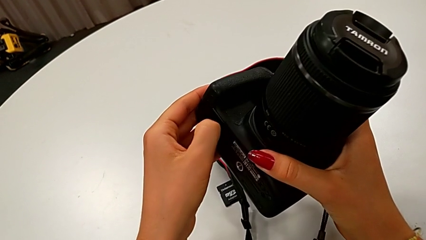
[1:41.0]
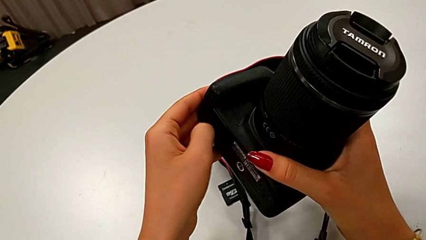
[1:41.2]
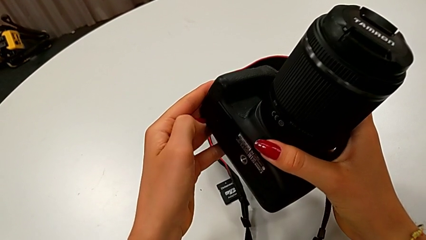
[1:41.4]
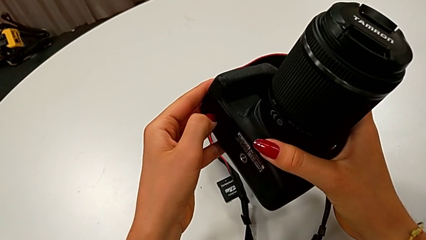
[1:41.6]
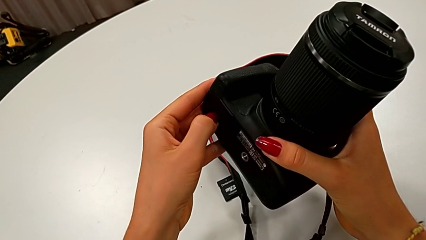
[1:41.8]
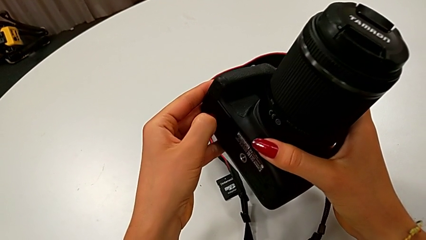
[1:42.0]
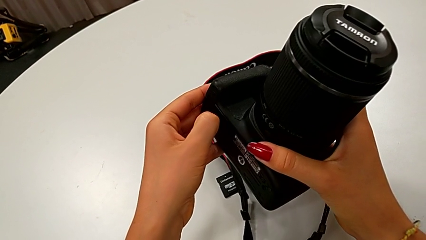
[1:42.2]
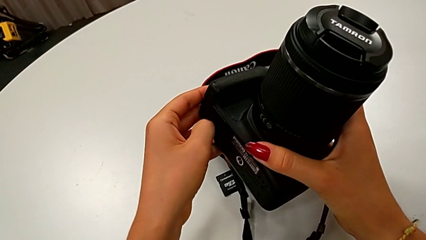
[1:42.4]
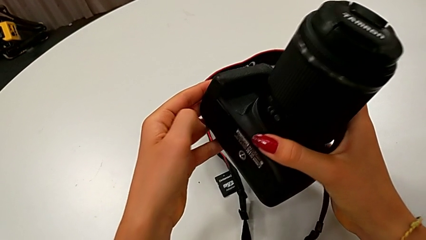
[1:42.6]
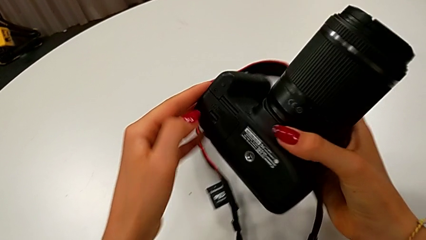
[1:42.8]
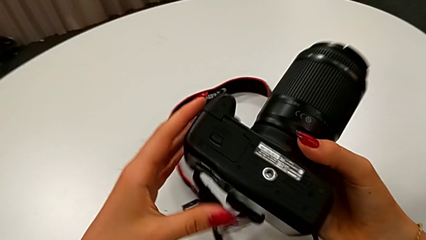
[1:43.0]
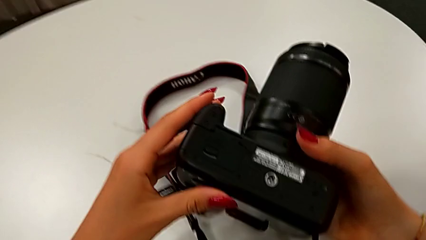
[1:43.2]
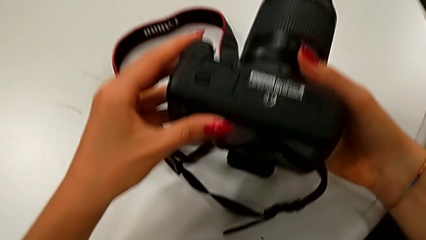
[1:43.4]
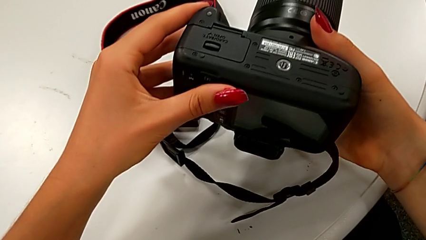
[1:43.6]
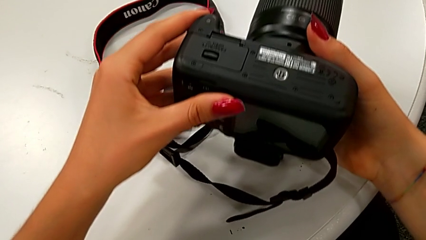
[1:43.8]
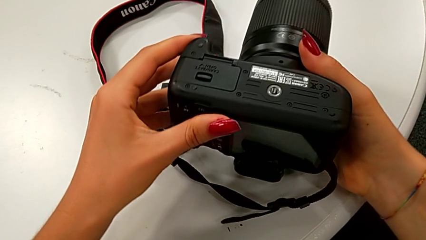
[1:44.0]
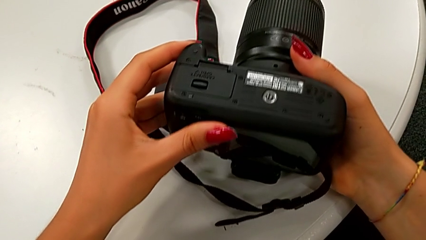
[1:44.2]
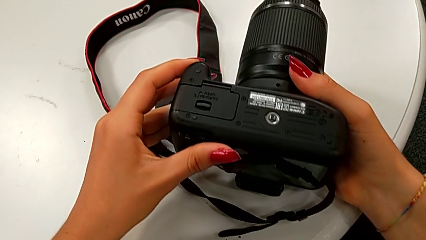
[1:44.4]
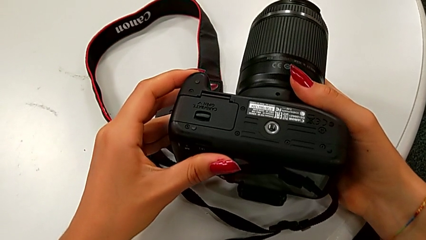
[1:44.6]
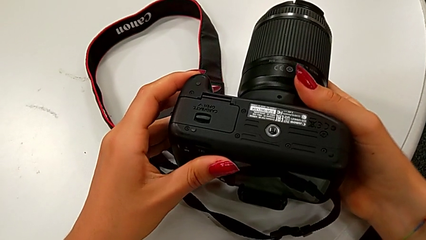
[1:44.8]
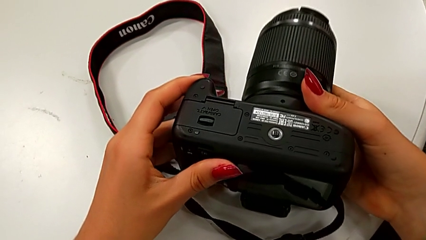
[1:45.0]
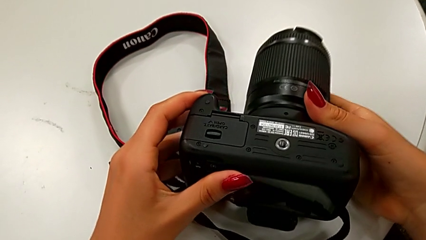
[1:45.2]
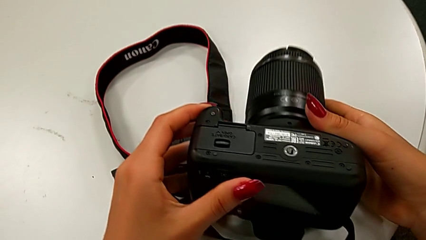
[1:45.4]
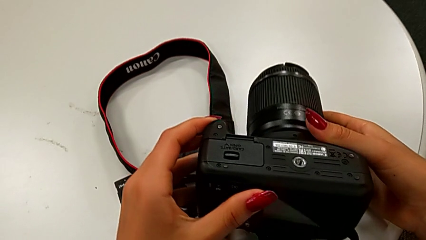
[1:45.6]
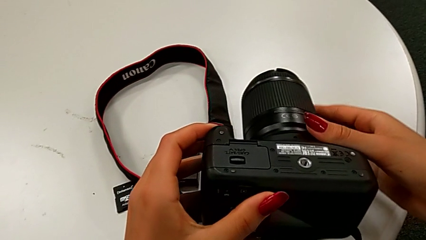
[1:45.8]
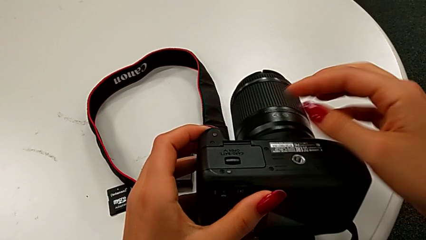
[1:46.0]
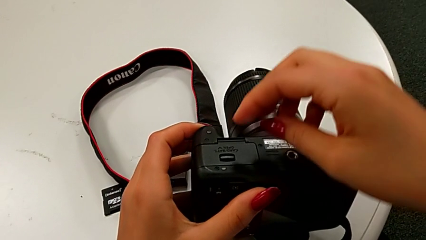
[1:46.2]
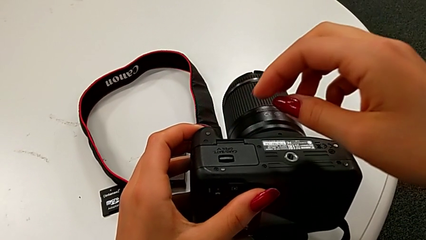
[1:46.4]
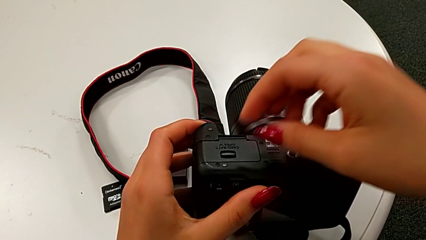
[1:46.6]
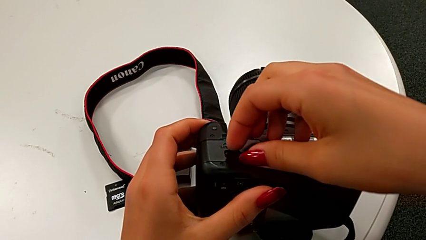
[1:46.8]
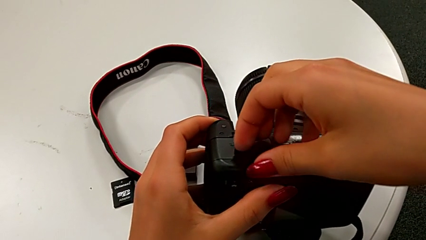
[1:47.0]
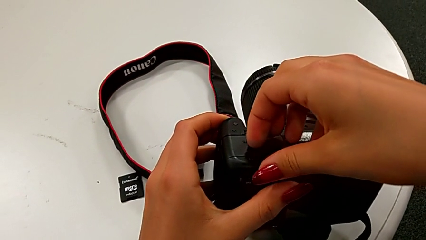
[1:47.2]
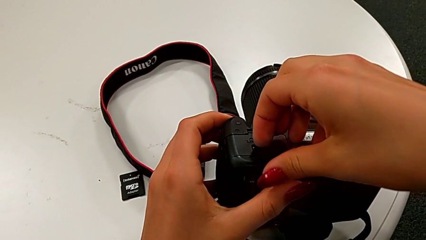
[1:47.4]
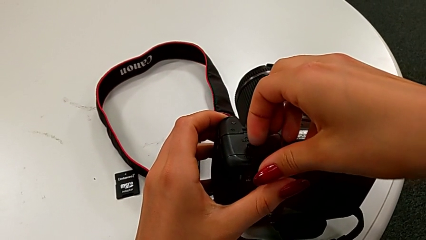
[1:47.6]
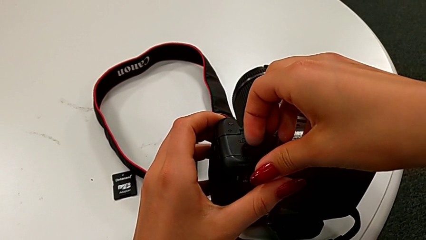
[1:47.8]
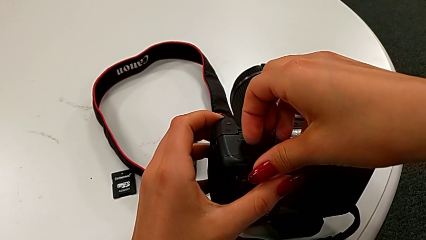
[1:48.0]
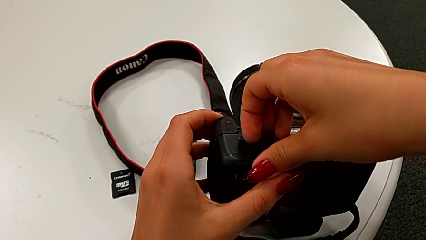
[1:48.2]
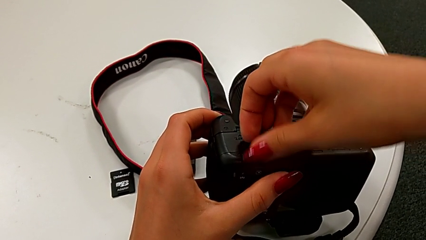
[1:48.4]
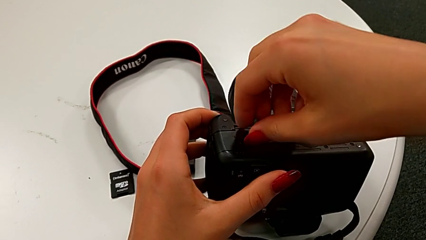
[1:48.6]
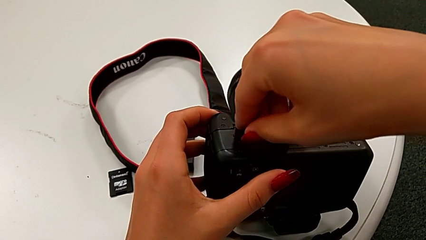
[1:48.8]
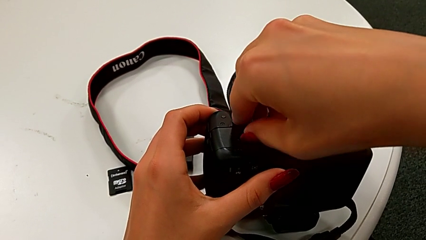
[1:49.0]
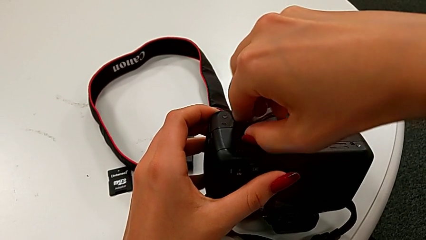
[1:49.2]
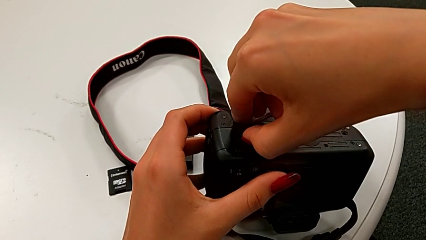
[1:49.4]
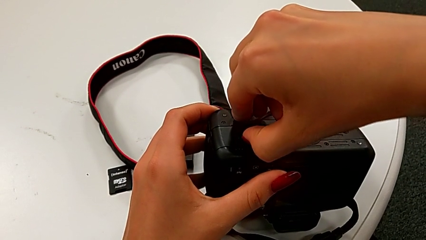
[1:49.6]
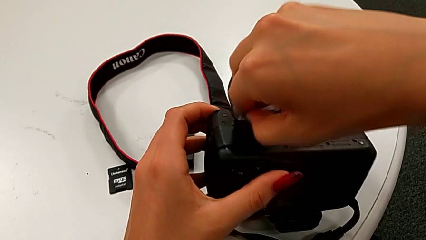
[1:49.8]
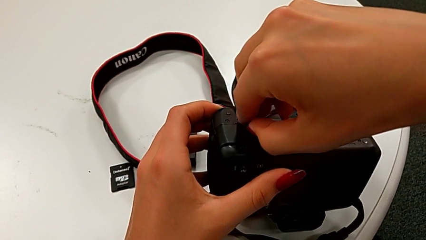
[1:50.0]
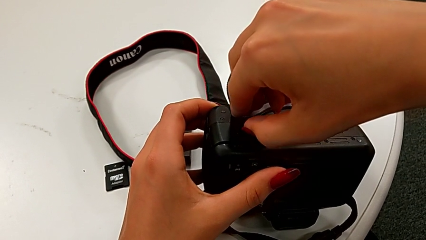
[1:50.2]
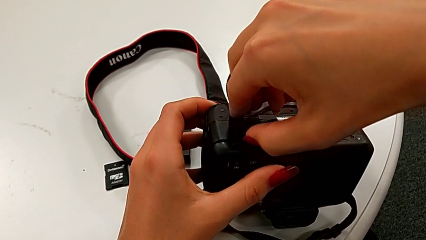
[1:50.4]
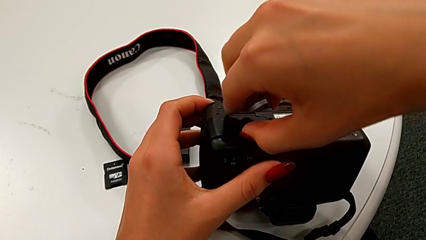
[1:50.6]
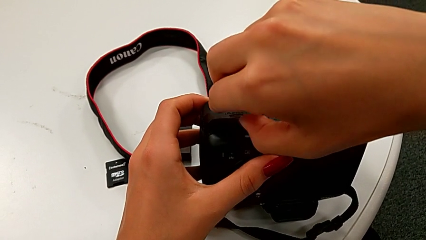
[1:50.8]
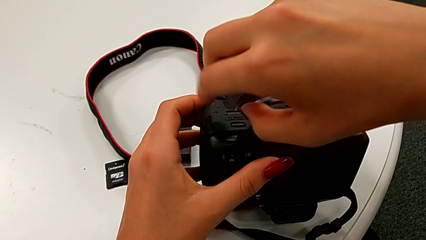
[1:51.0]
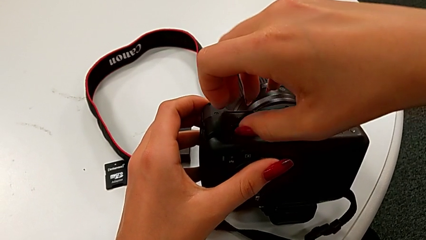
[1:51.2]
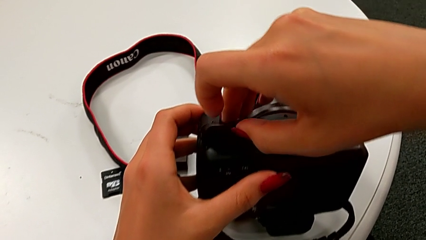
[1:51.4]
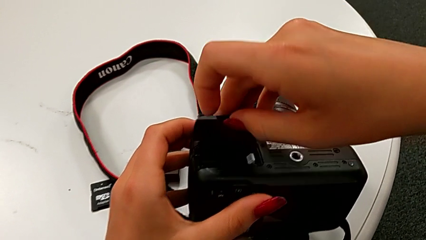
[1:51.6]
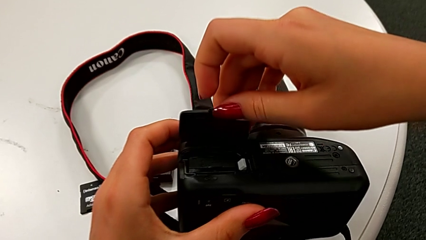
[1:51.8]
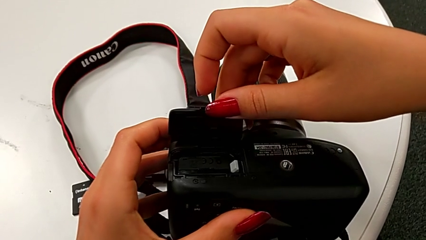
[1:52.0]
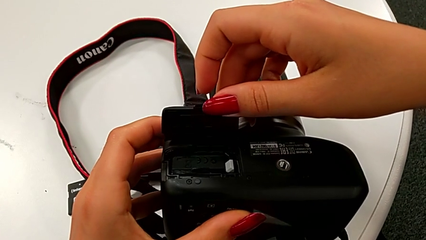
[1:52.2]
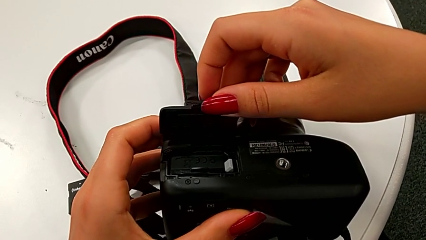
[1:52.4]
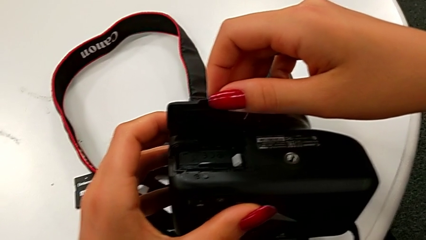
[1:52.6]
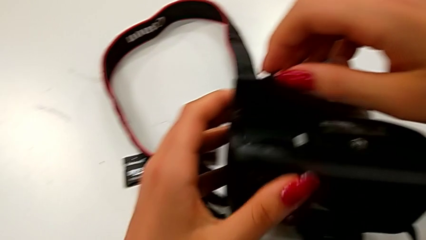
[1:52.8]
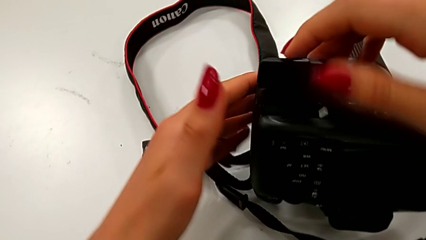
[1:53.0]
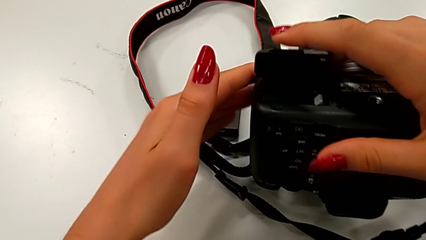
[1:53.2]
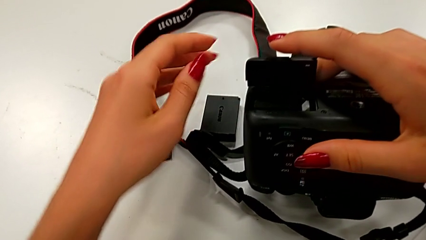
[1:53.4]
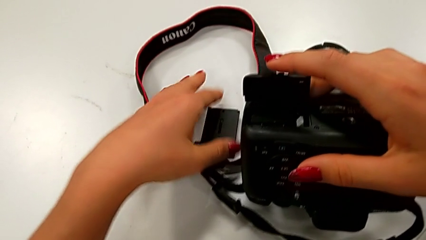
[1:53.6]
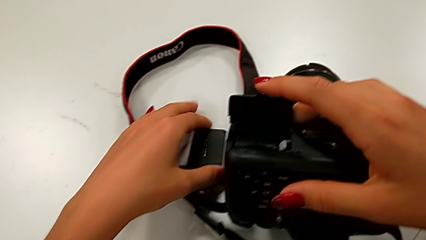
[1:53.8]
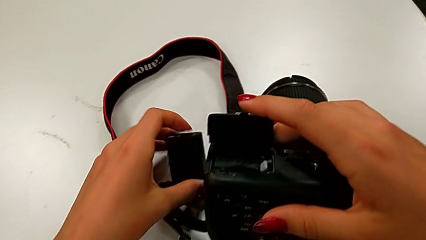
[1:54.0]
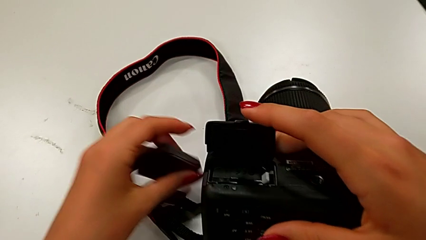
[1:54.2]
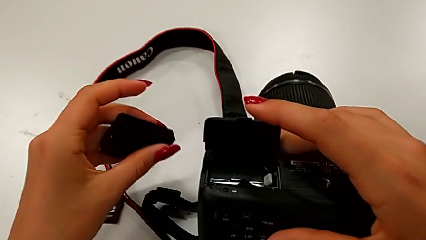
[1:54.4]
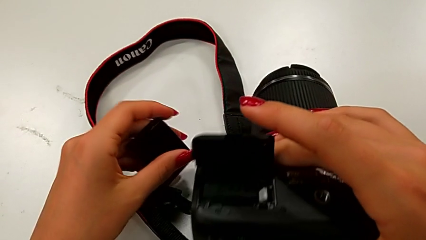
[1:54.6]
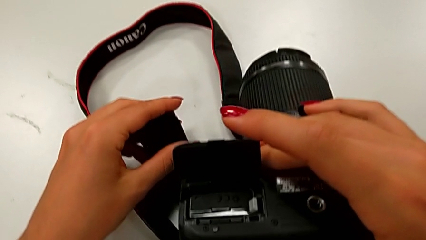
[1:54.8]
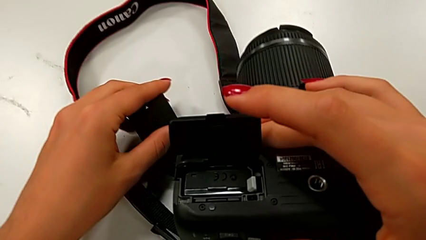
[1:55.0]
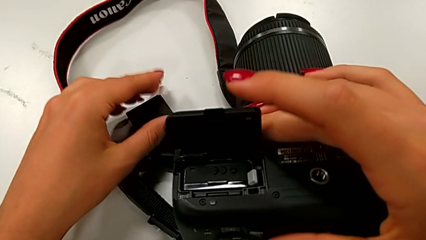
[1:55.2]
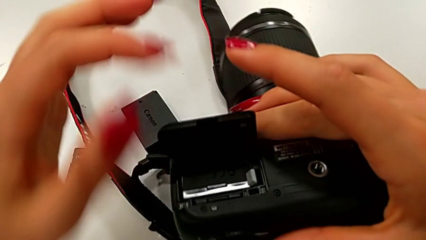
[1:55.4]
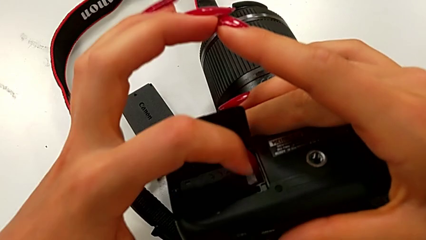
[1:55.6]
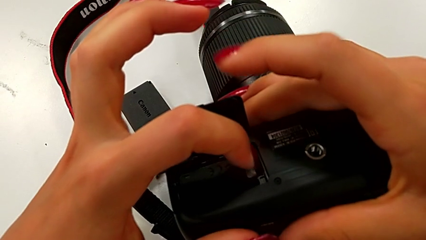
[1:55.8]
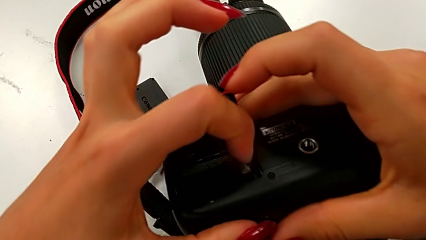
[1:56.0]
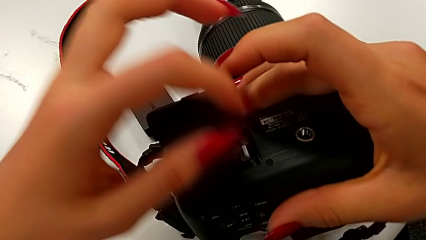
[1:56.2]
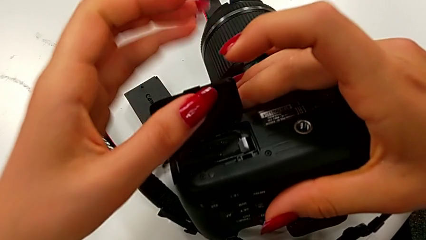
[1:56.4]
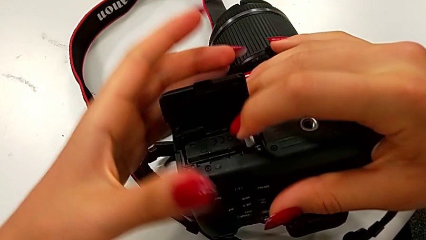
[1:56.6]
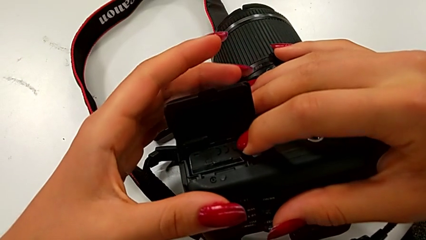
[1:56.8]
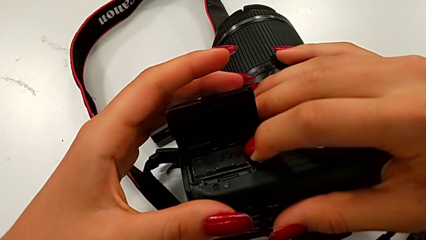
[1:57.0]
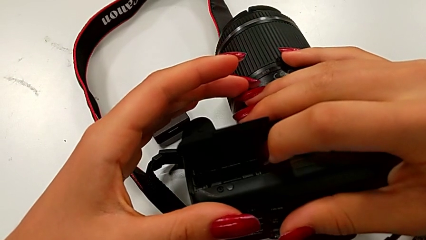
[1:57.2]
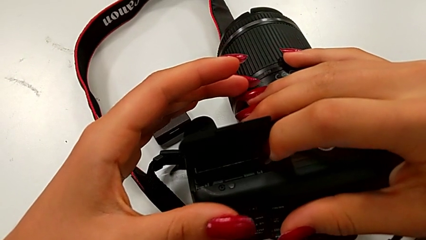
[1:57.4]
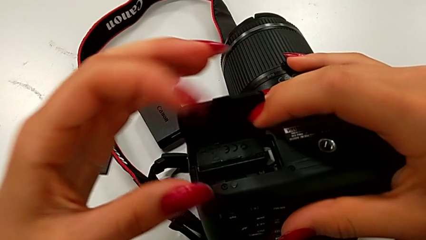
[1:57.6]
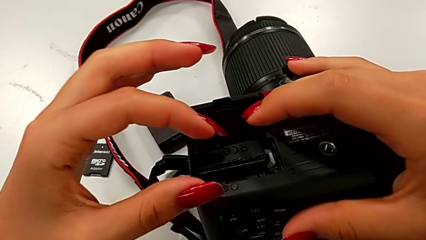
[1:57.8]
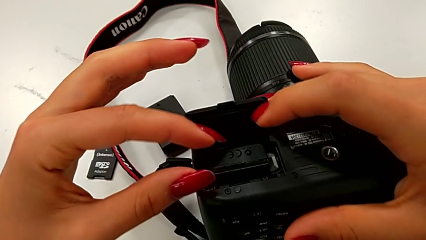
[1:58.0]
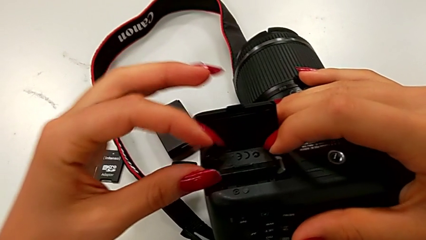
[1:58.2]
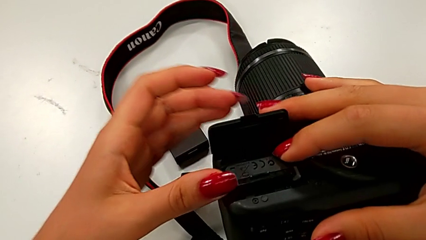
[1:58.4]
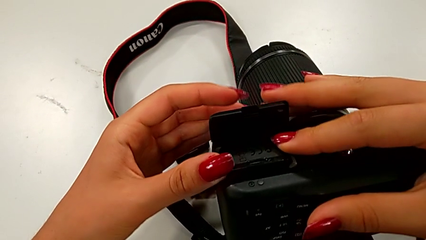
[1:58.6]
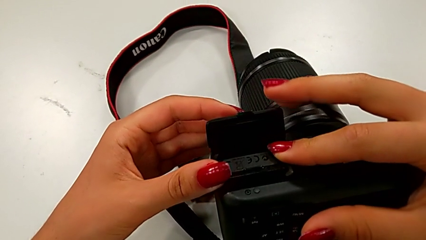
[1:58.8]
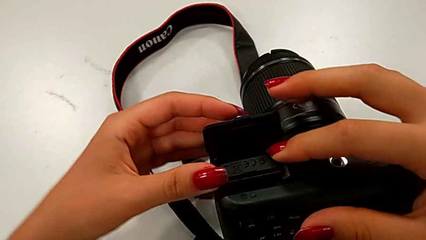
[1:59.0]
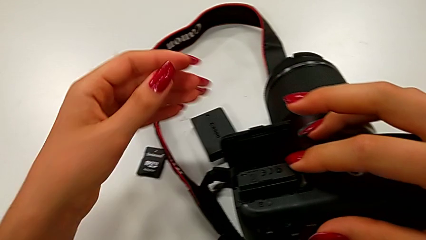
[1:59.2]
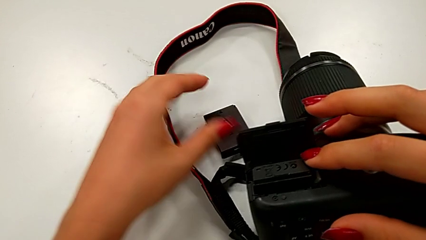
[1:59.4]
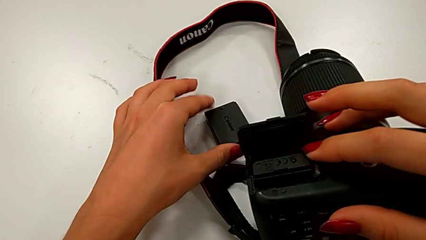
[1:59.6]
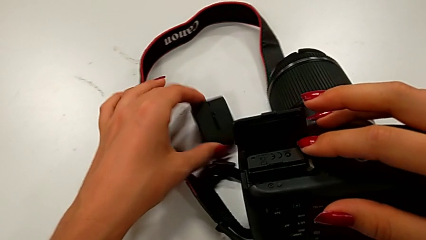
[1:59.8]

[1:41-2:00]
The camera wearer is exchanging their DSLR's battery. They press the battery lock, place the DSLR, press the battery lock, open the battery door, place the new battery, press the gray button and hold the battery door.
